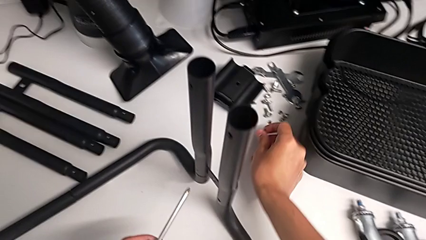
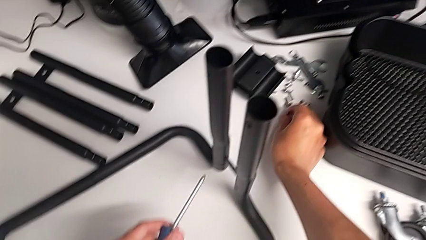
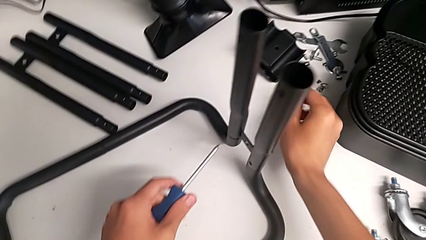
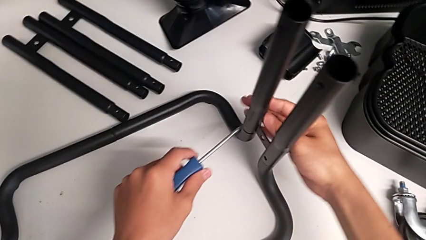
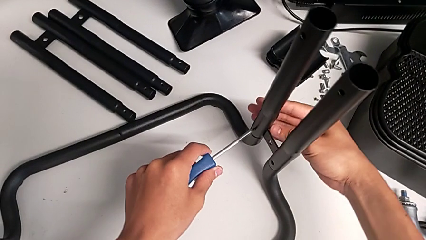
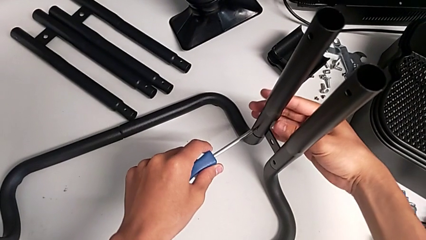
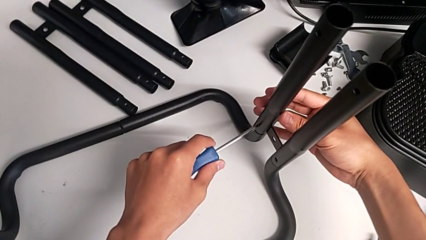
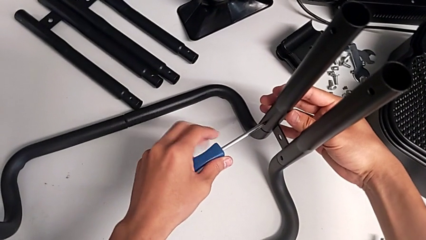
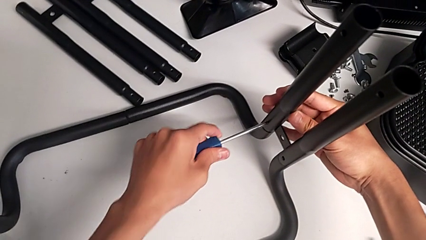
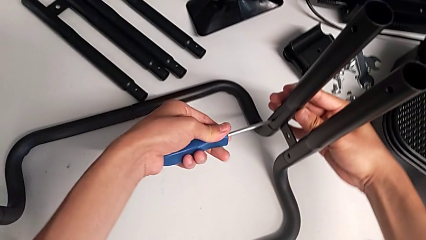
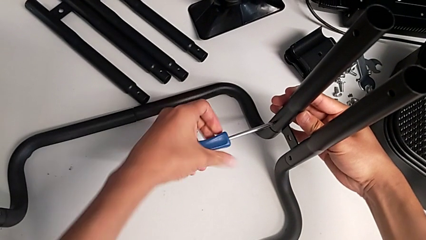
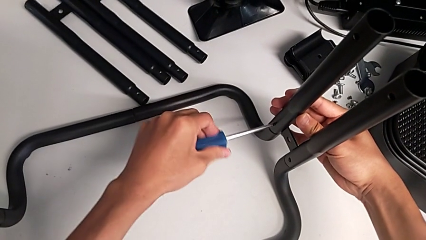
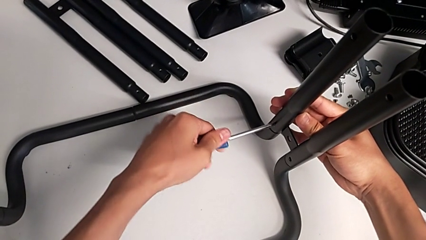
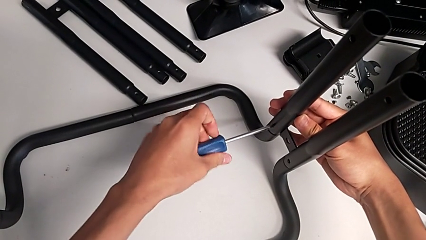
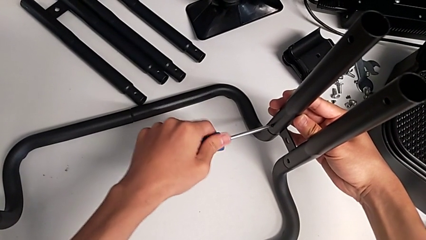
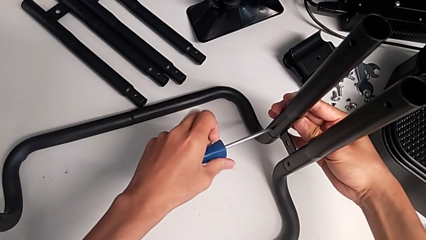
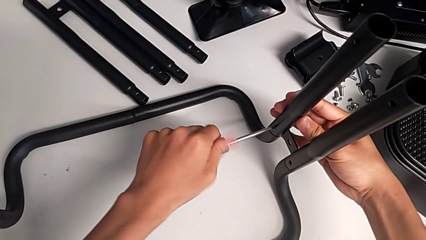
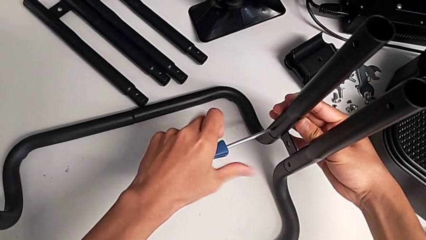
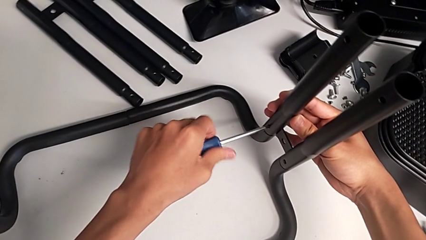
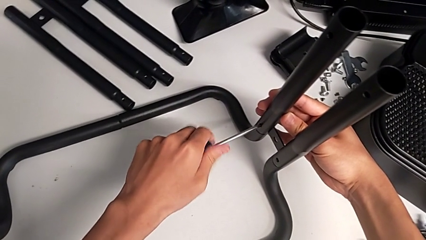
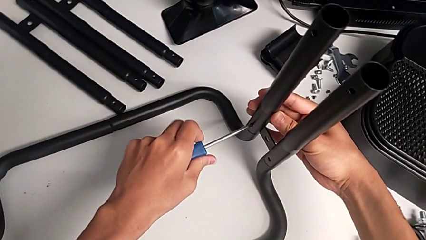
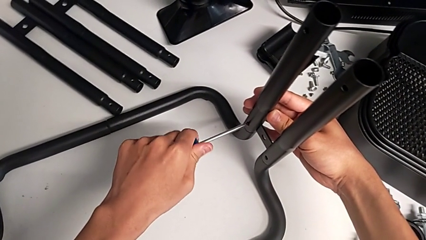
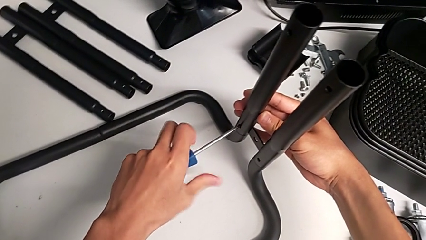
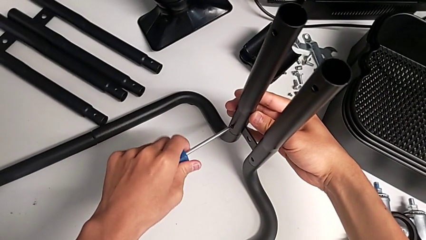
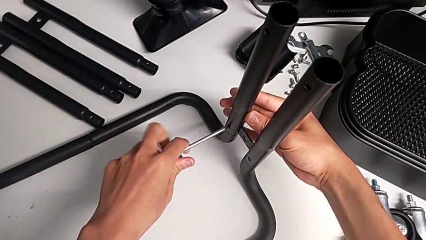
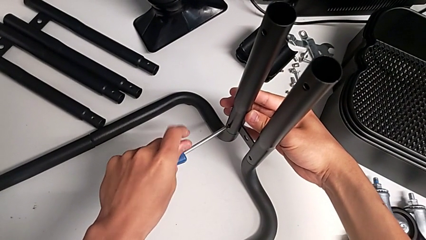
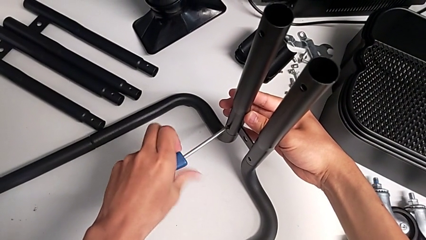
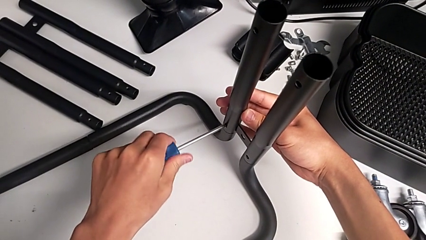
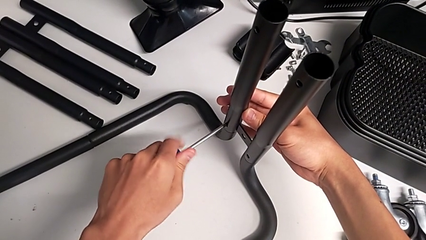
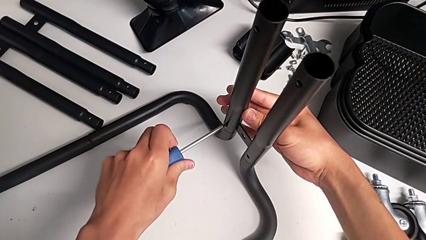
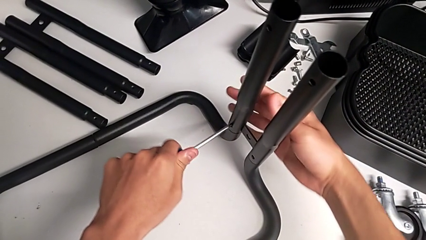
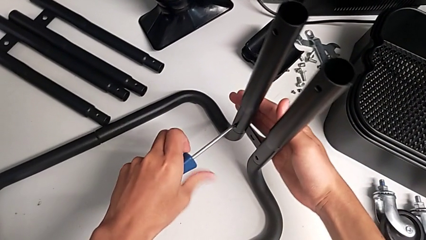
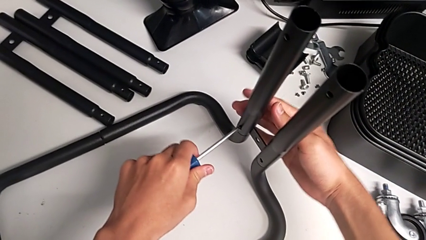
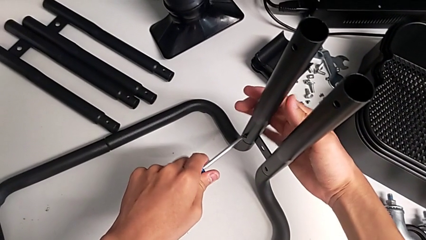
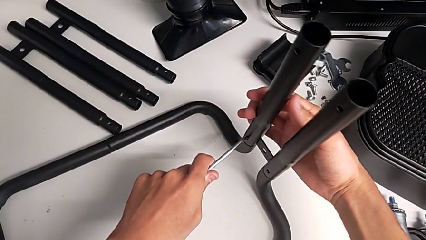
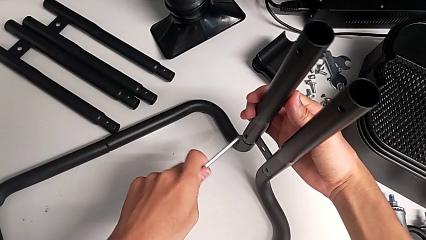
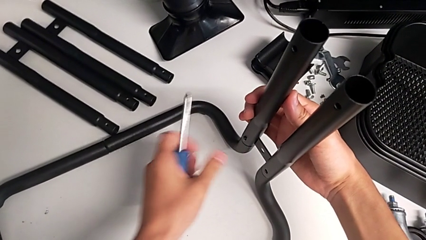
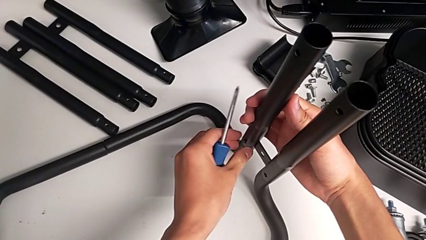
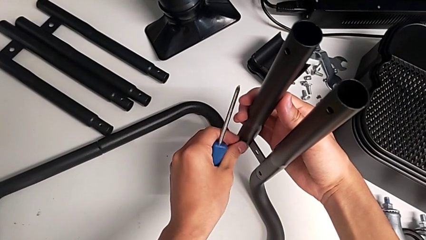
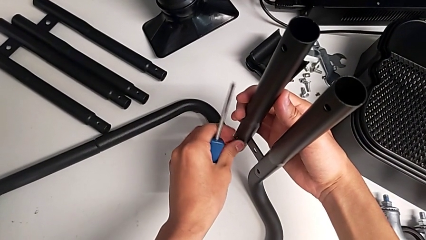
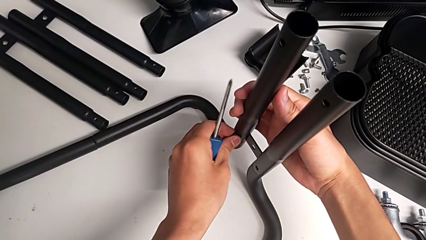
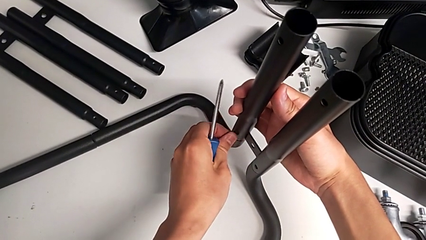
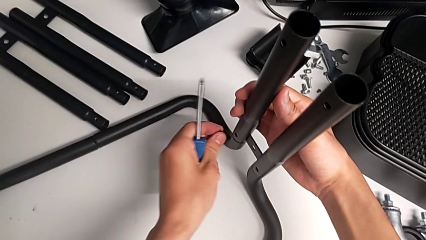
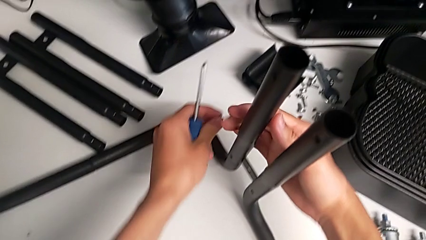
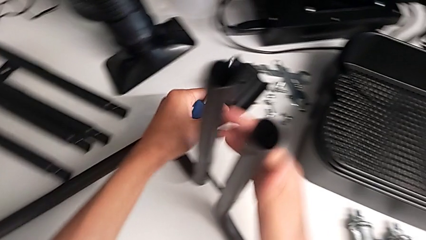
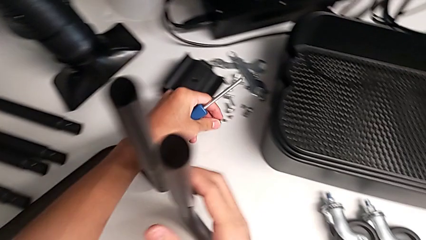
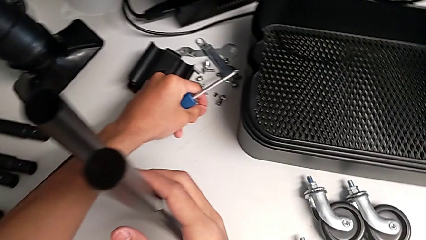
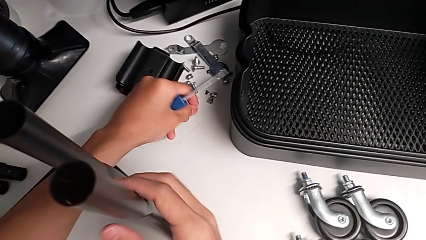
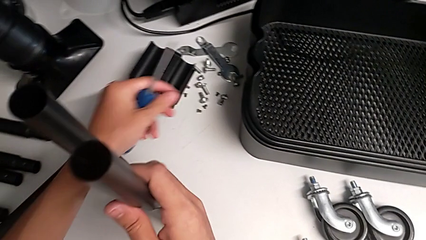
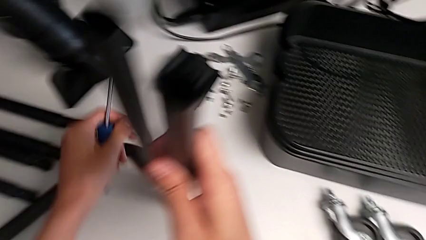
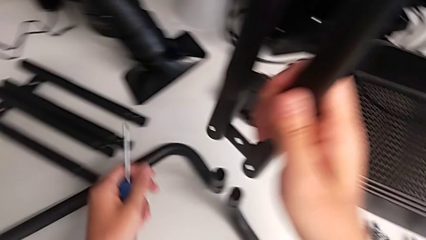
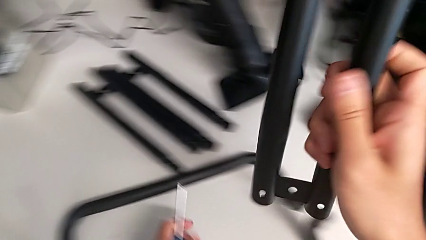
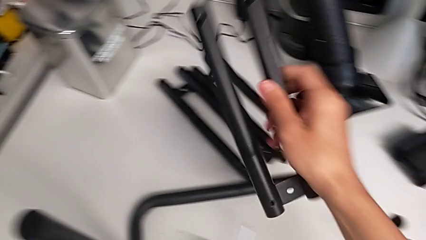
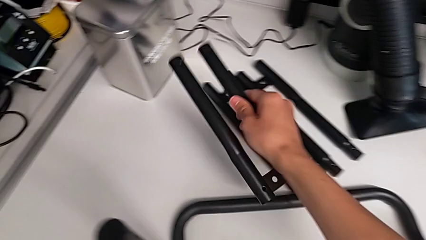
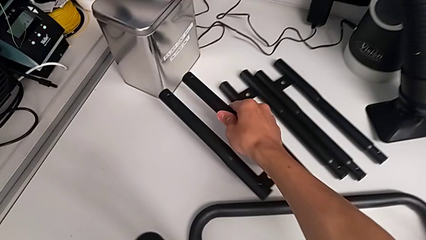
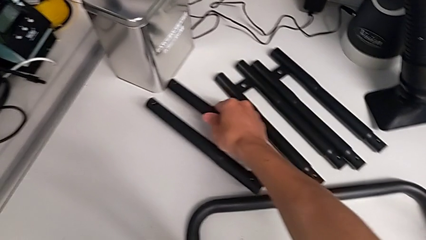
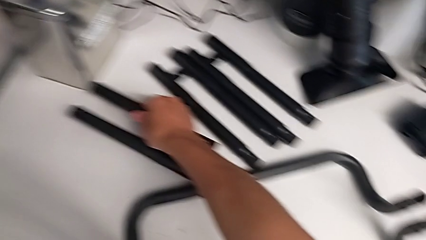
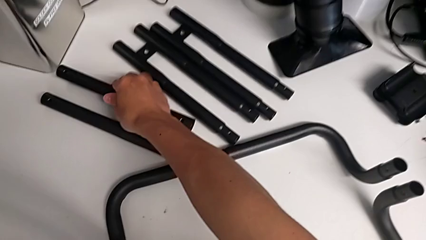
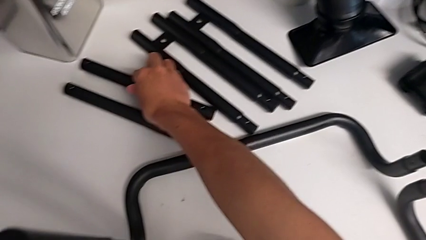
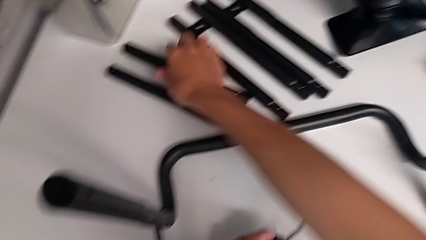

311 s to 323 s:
The camera wearer is disassembling the third side bar. They place the first screw, unscrew the second screw, withdraw it and disassemble the third leg.

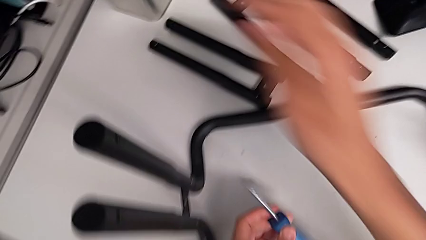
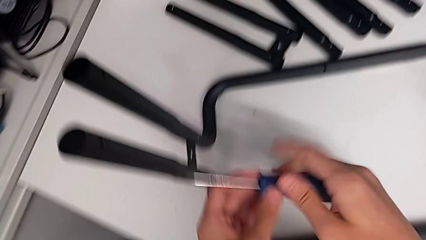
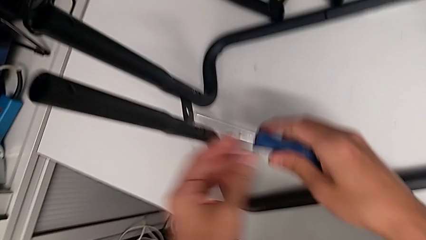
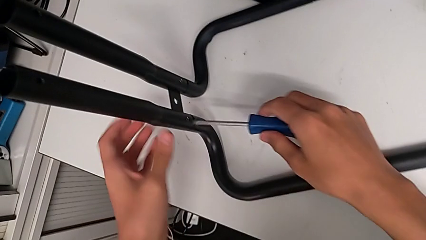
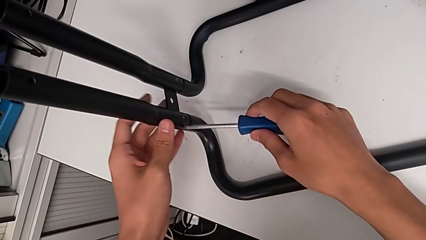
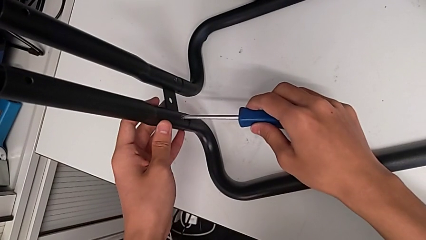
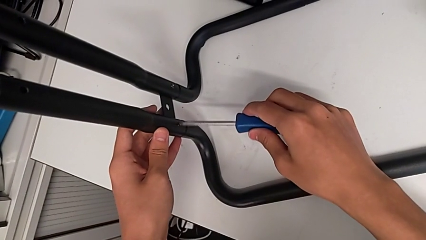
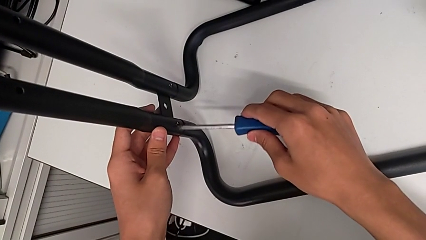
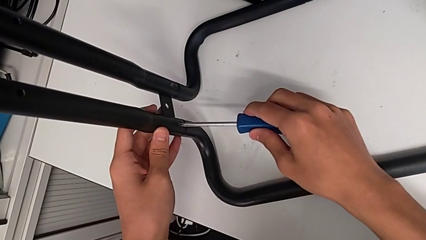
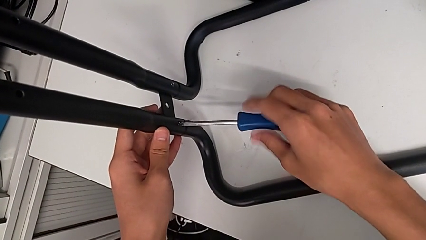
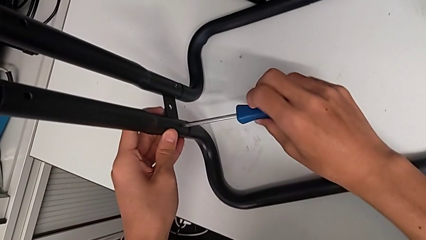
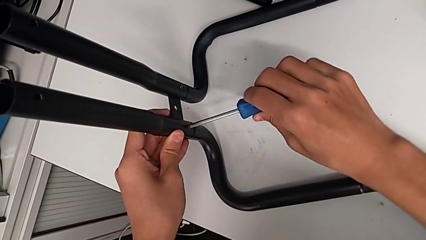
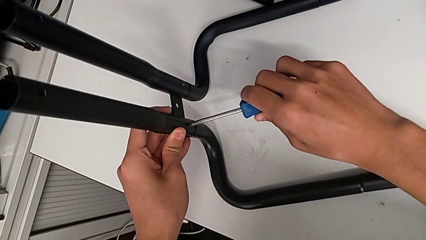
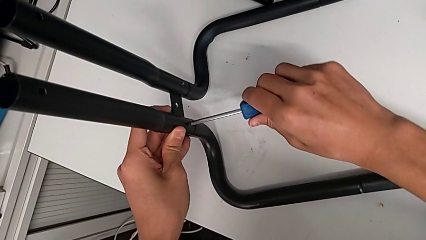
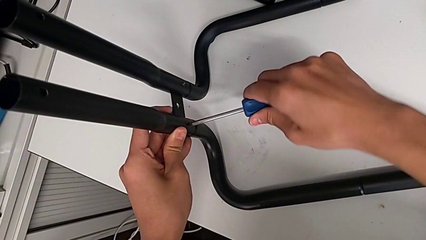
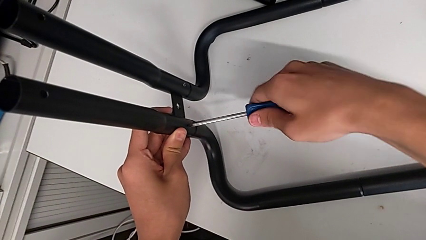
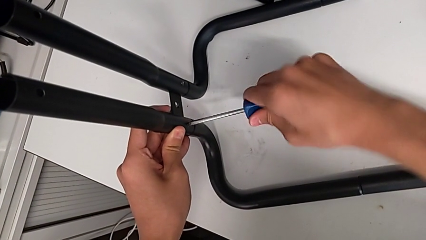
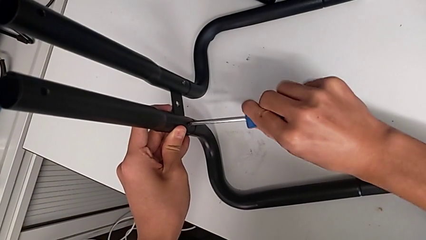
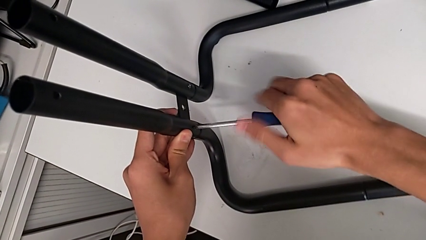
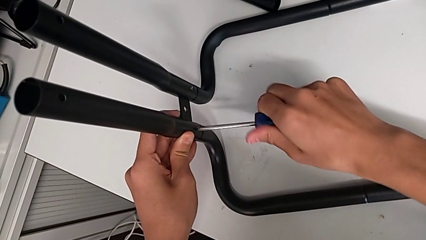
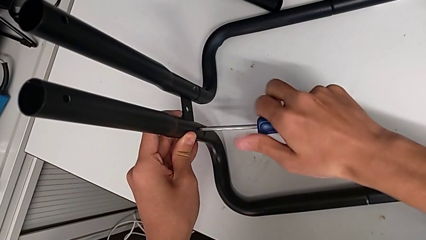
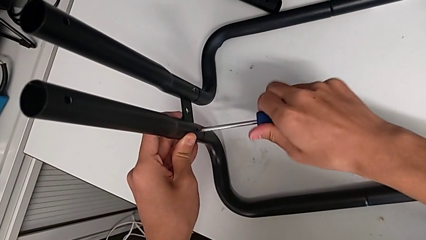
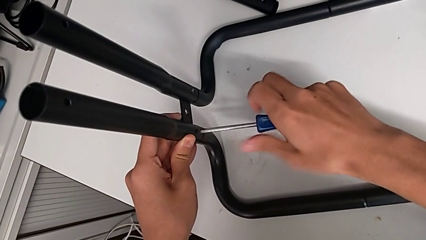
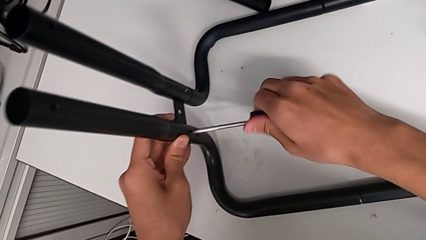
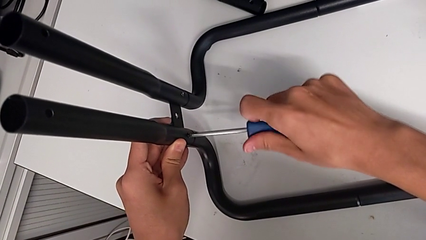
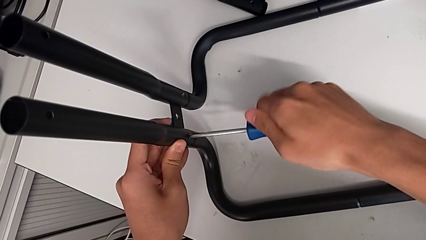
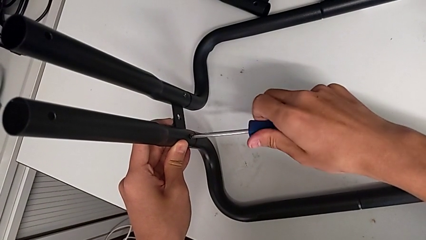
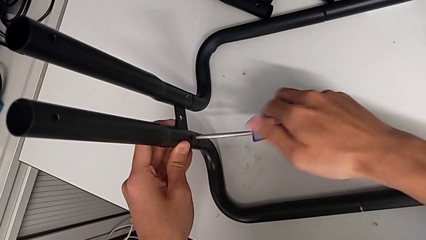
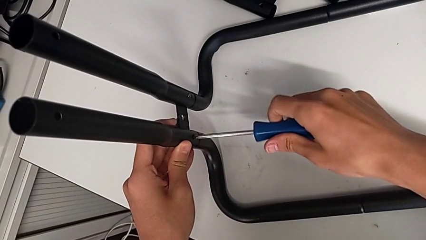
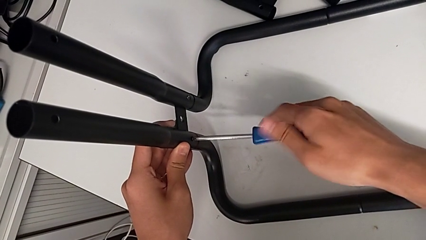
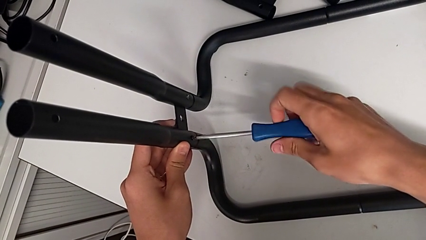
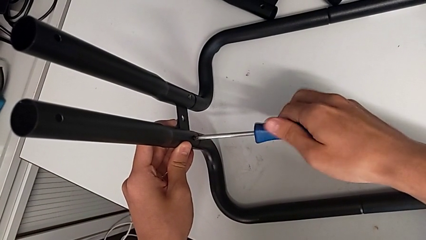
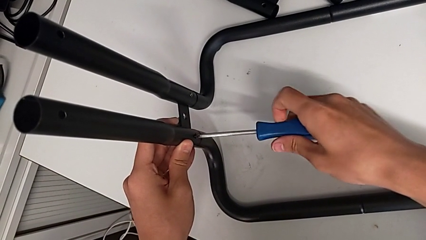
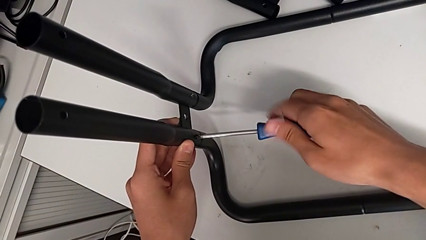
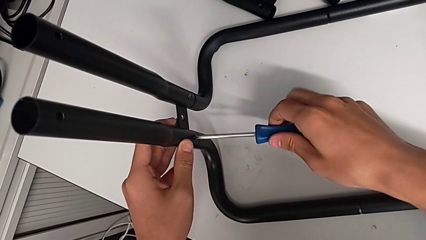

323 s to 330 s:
The camera wearer is disassembling the fourth side bar. They align the blue screwdriver and begin to unscrew the first screw.
